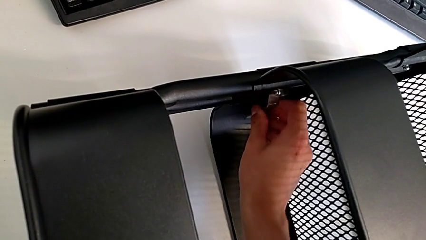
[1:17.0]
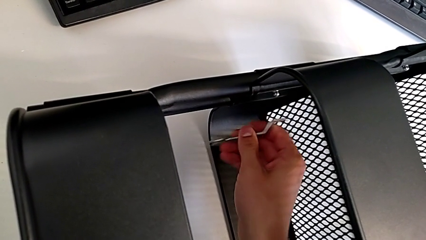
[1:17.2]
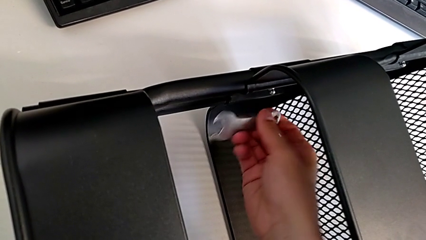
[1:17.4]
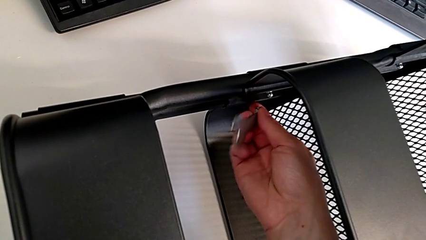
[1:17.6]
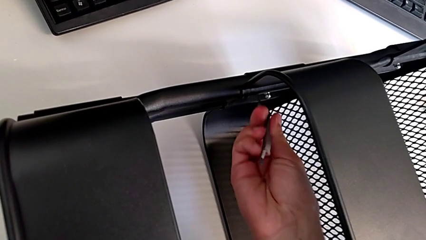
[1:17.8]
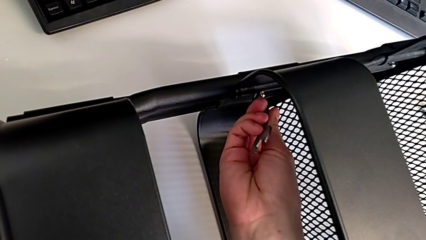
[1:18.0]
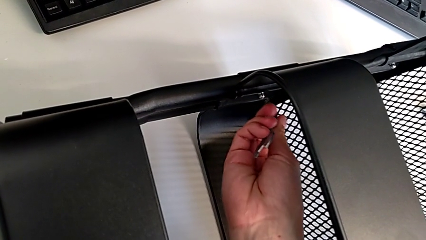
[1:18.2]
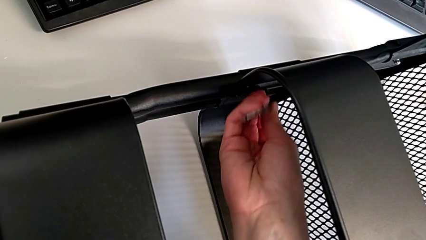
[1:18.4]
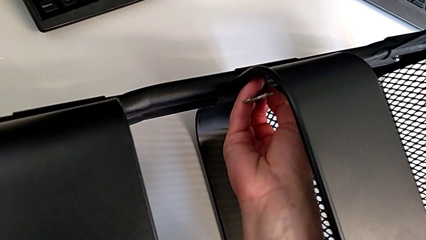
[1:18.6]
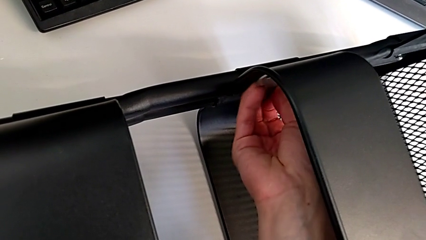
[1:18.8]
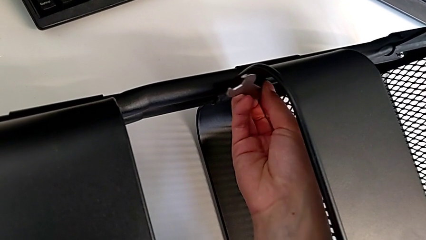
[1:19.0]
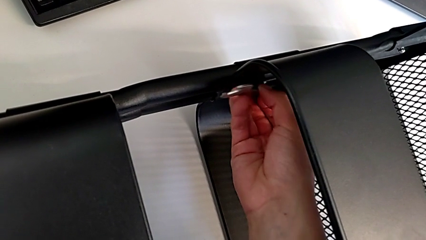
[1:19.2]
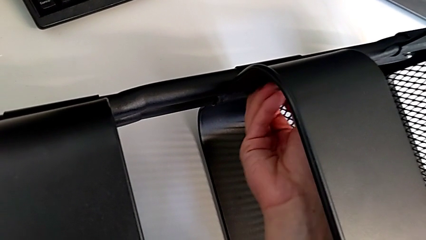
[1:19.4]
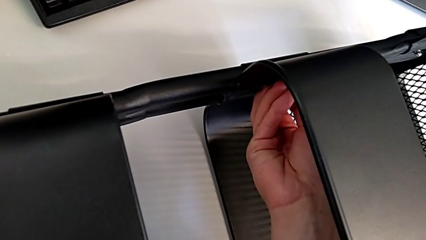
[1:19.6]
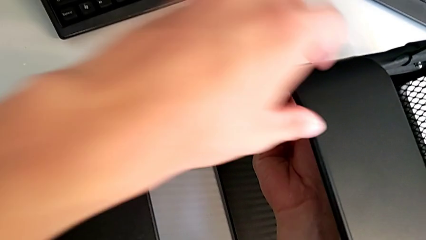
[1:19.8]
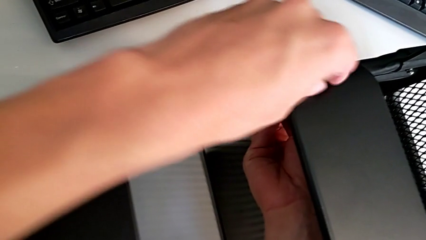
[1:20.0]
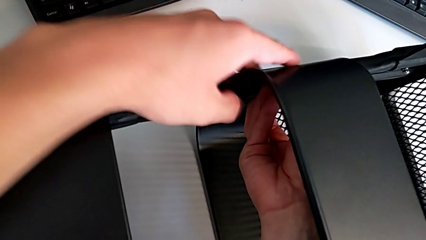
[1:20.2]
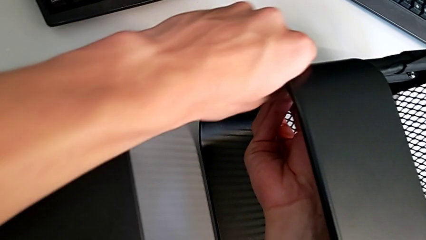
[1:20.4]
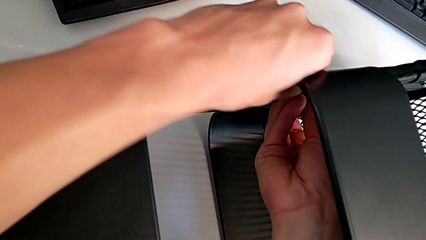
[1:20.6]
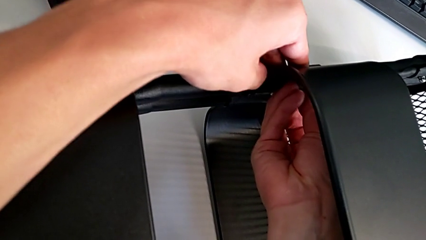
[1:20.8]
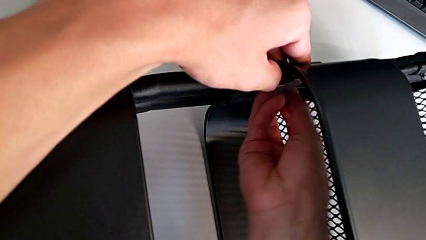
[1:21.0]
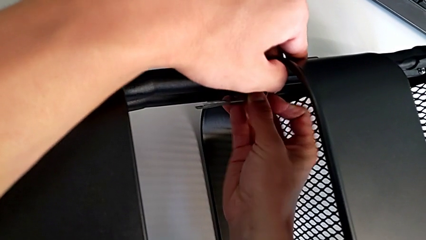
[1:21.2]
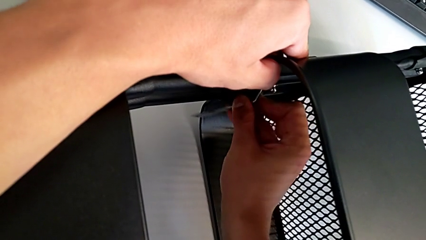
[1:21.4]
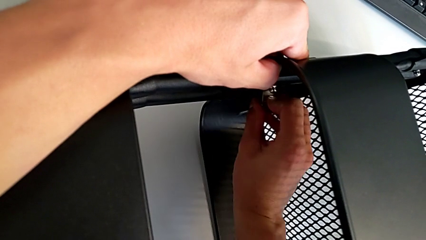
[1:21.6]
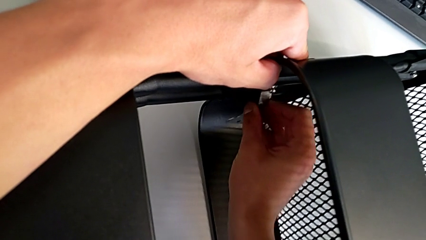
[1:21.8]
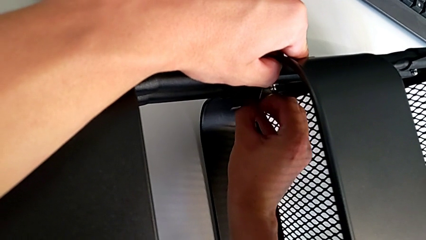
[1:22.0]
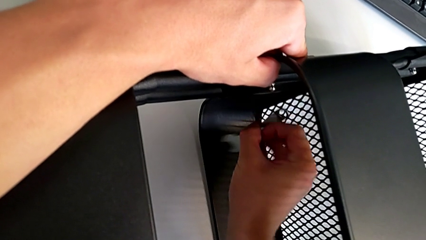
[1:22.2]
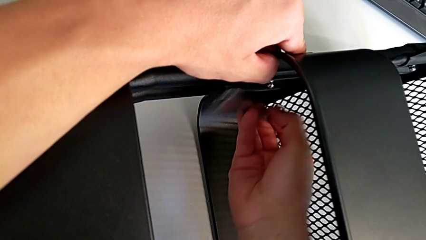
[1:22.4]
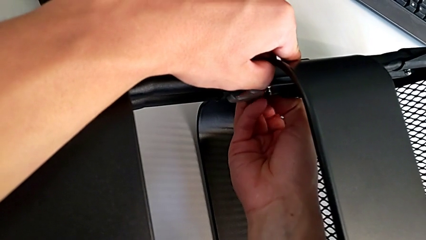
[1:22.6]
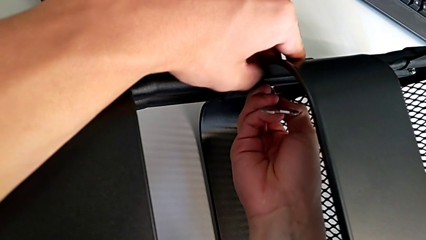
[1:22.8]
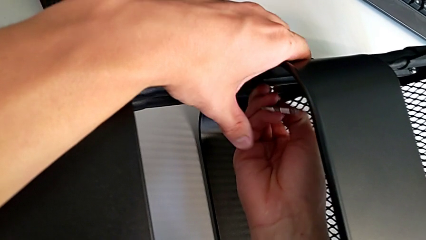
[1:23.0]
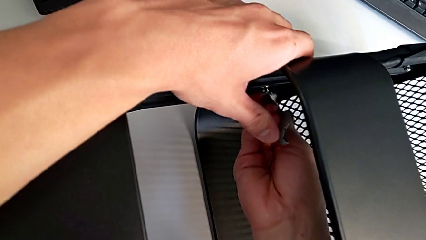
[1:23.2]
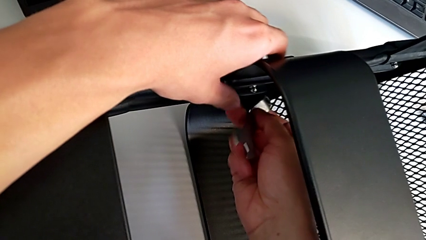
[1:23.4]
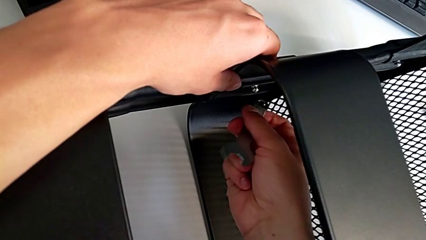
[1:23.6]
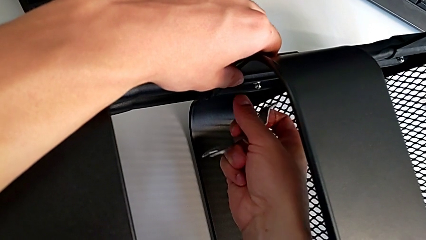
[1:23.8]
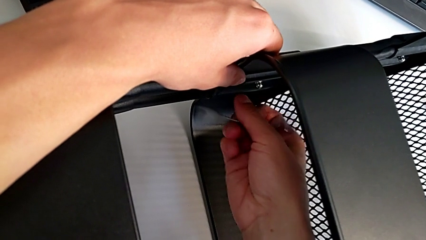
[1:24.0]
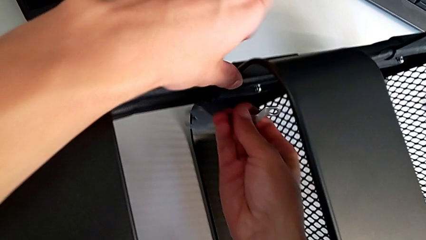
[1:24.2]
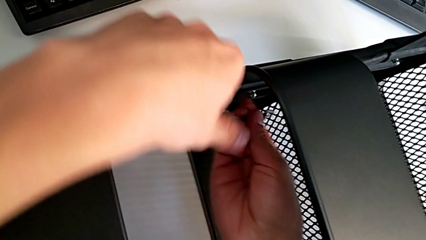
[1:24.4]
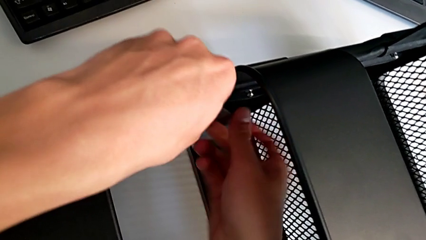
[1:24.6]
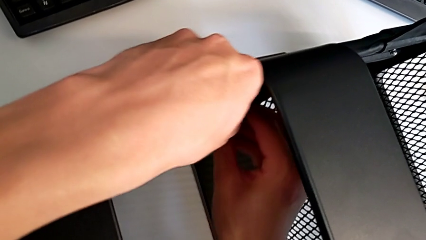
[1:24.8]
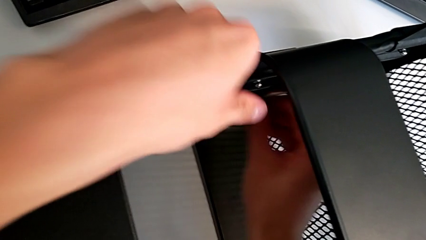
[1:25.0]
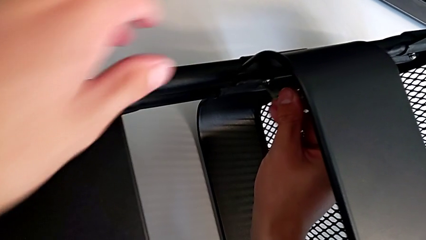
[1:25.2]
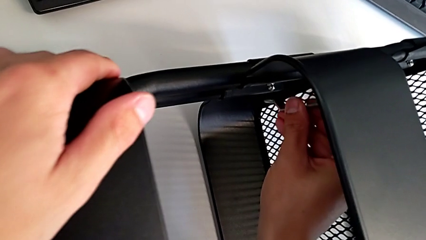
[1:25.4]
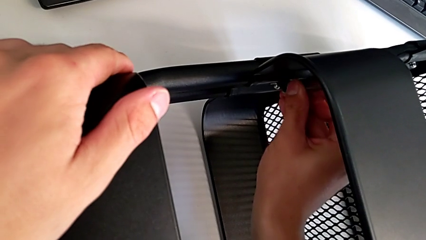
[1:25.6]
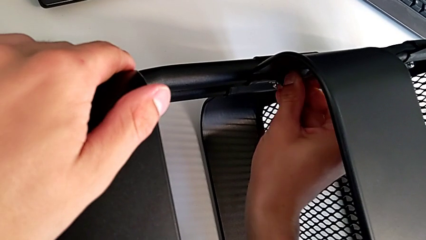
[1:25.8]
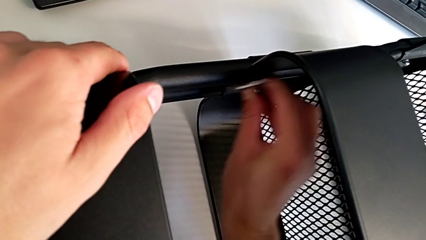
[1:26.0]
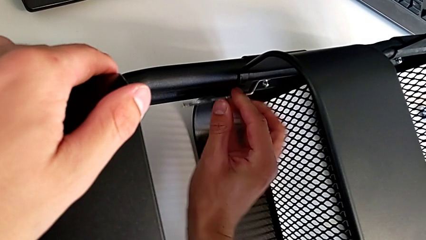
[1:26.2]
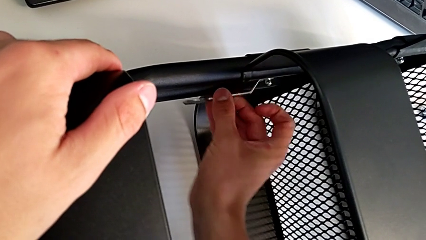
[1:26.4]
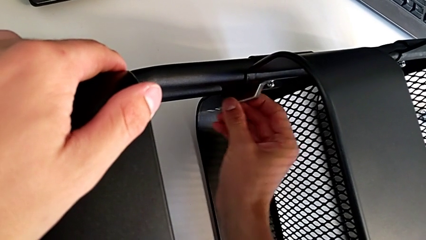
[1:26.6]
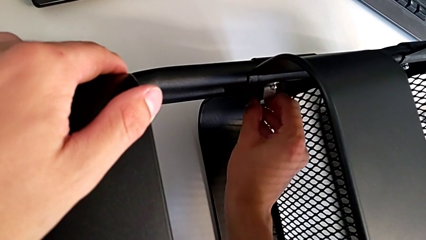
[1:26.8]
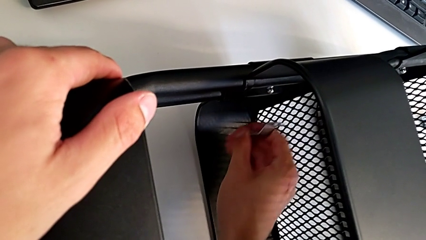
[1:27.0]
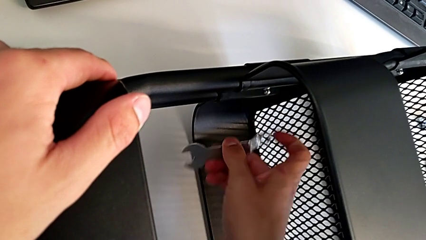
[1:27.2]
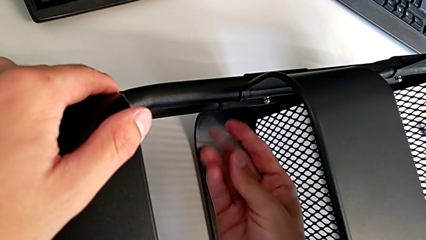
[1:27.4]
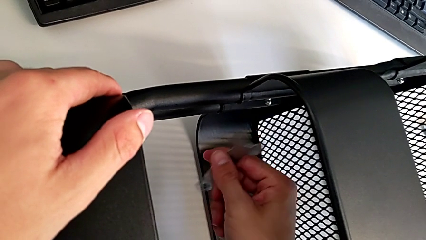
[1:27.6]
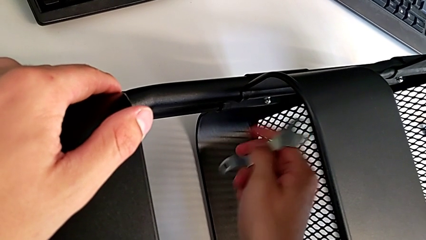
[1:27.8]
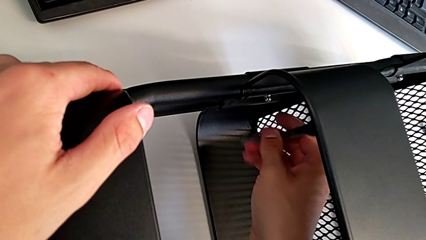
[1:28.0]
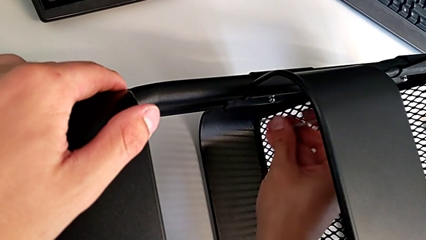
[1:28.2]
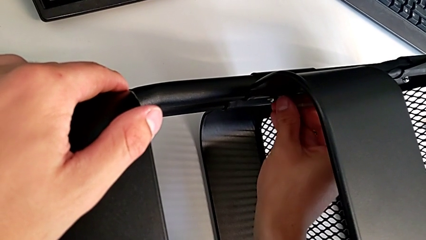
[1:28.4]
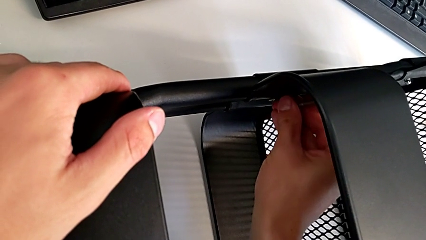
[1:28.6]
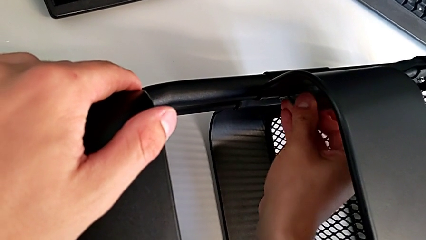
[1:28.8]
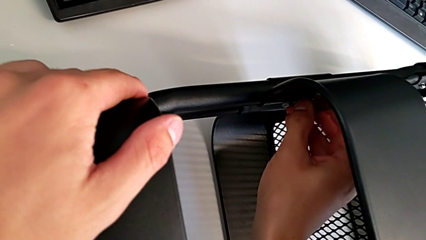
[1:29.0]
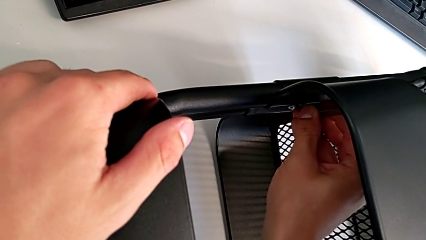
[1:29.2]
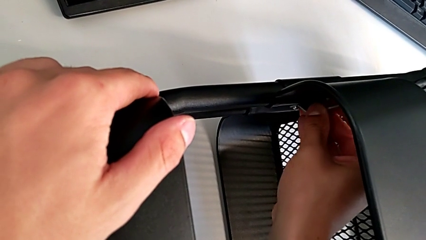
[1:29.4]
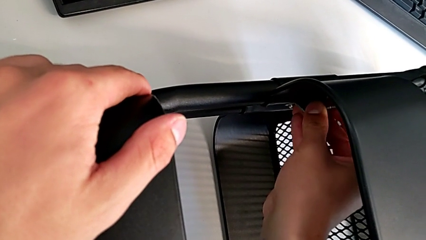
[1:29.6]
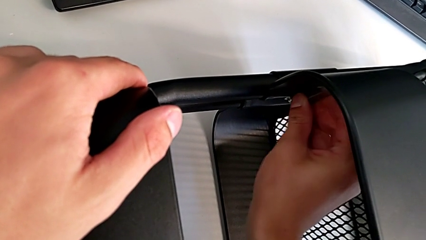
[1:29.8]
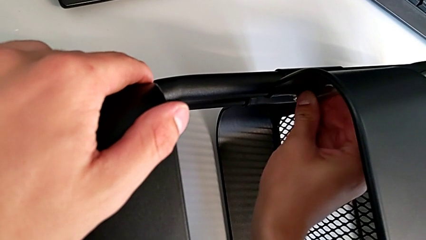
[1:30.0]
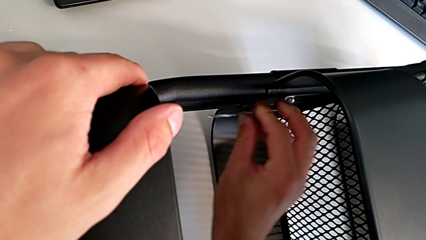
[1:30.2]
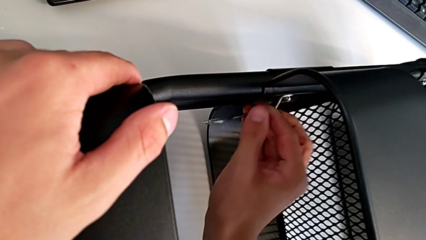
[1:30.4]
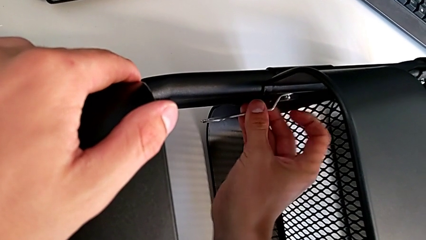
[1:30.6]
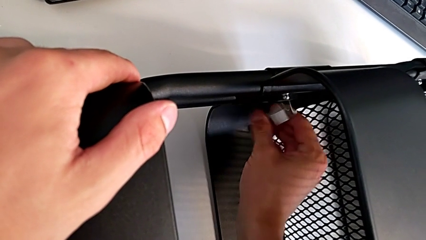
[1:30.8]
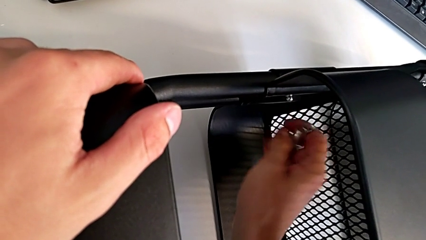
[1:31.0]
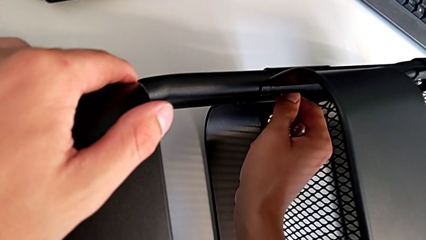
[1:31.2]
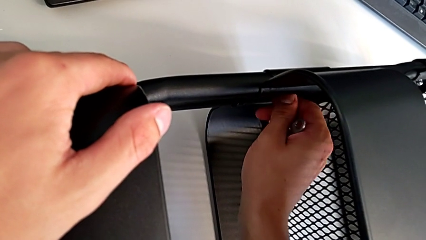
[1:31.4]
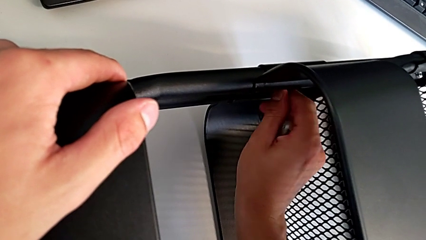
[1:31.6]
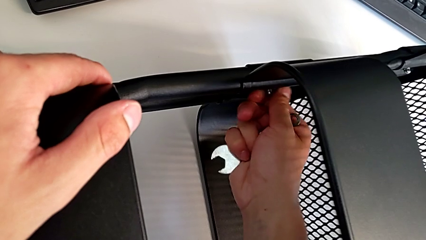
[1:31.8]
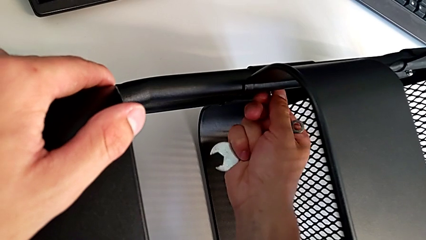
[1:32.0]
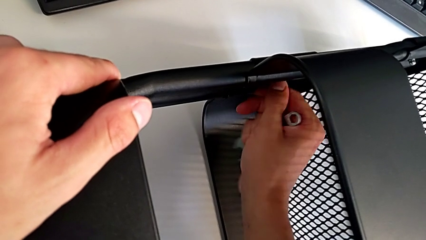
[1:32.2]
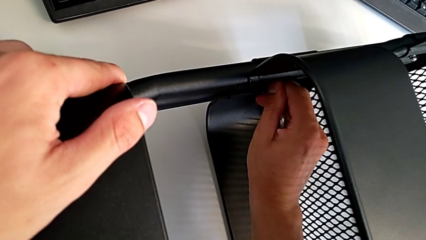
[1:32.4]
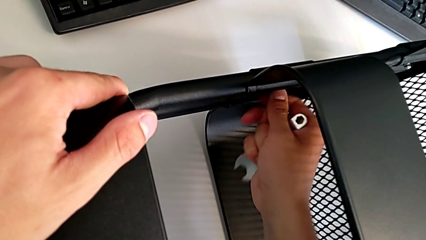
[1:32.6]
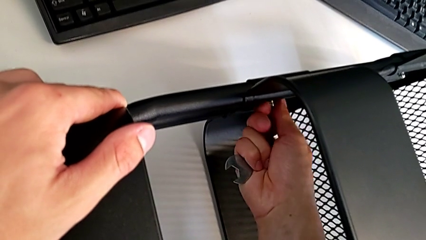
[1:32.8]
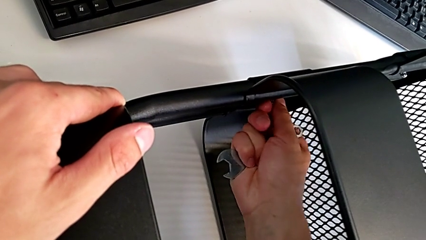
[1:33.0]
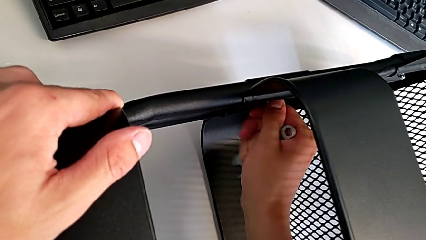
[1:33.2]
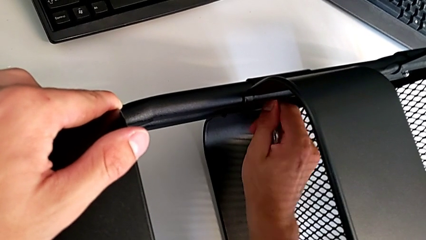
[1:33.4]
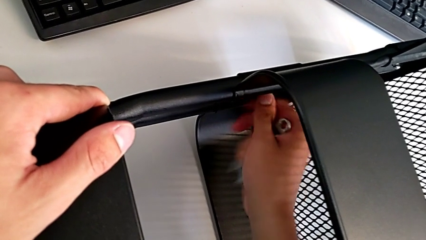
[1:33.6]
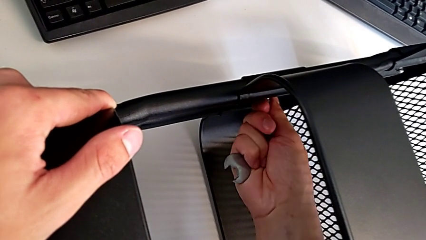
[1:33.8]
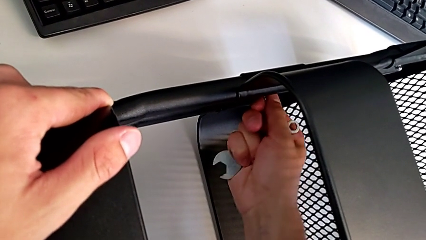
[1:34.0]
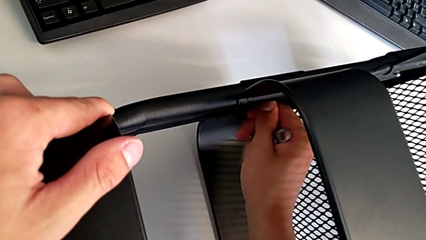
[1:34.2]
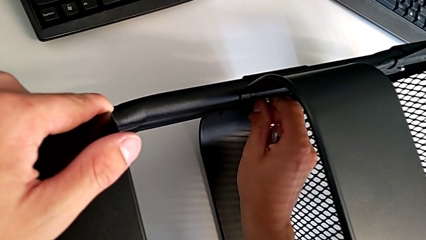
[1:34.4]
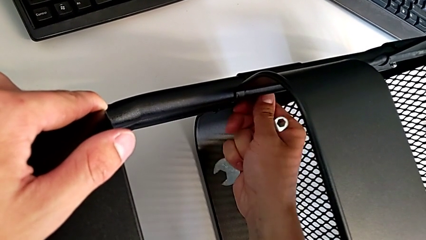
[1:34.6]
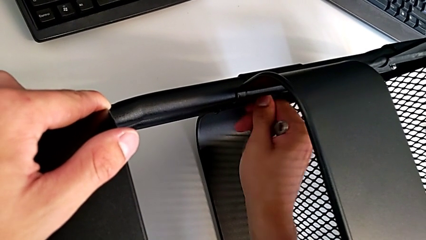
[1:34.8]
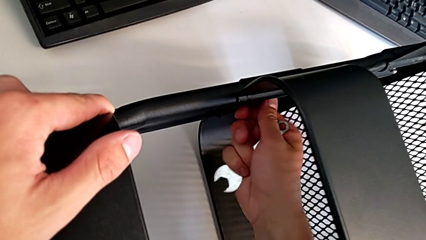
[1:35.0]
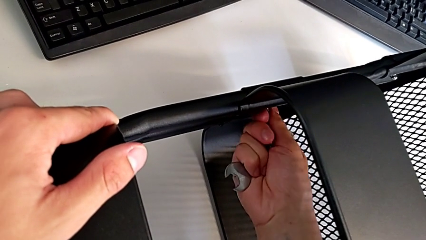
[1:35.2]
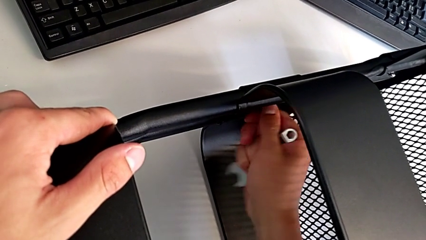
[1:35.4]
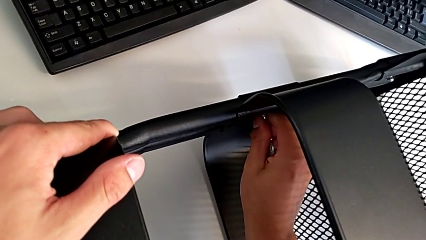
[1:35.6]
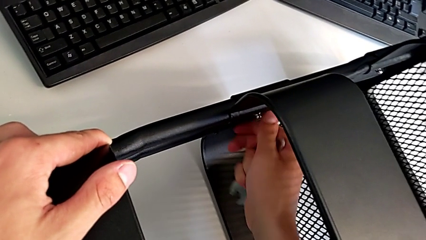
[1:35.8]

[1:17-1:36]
The camera wearer is unscrewing the two bolts of the middle tray and one bolt of the top tray. They unscrew the bolt and begin to disassemble it.
